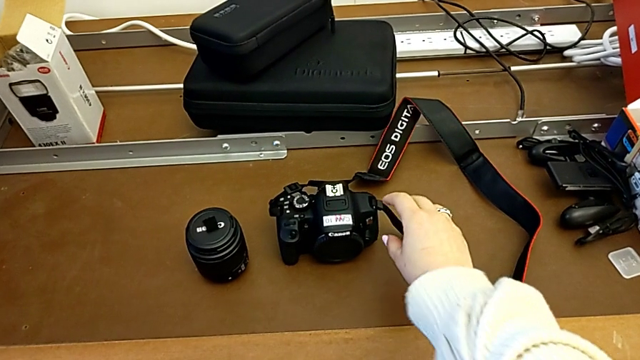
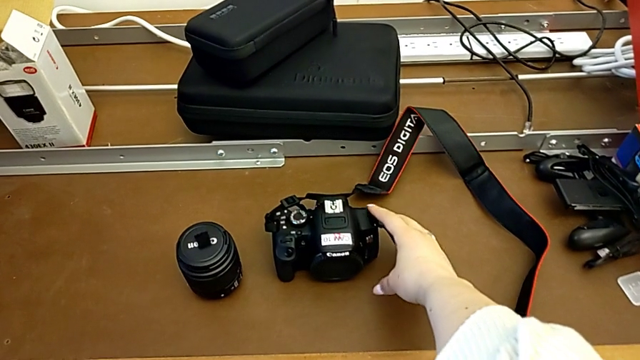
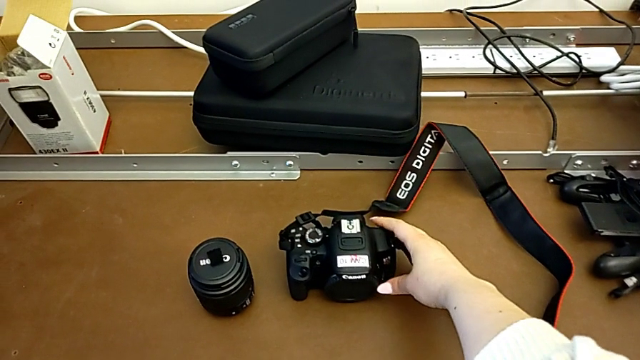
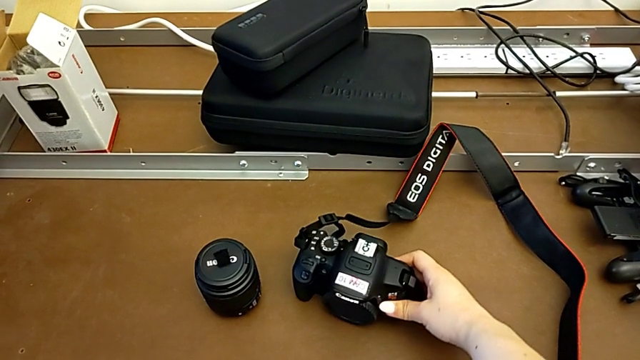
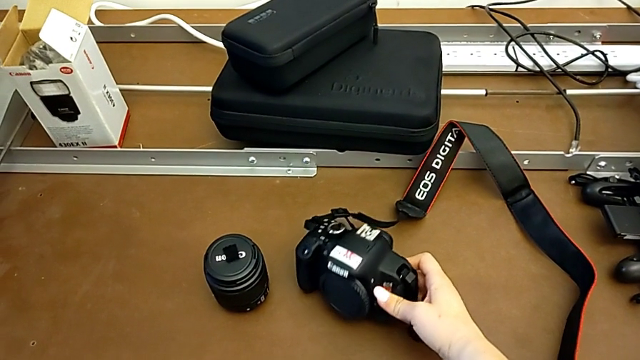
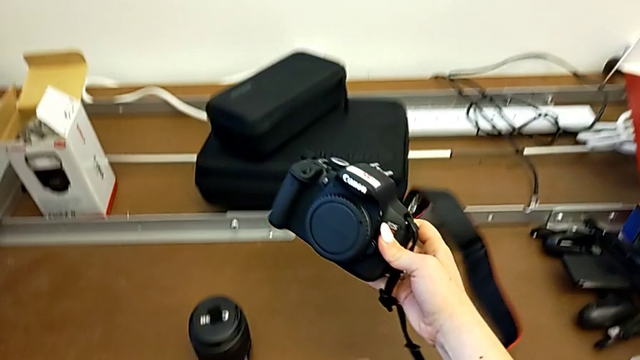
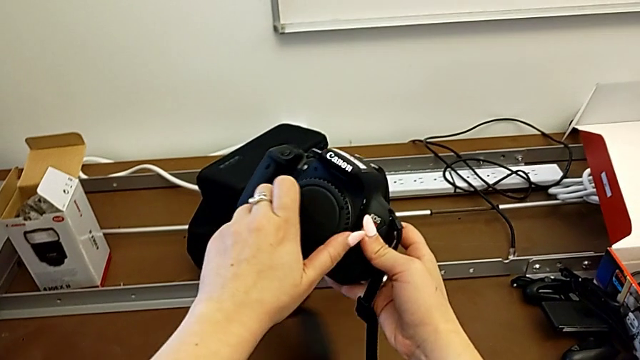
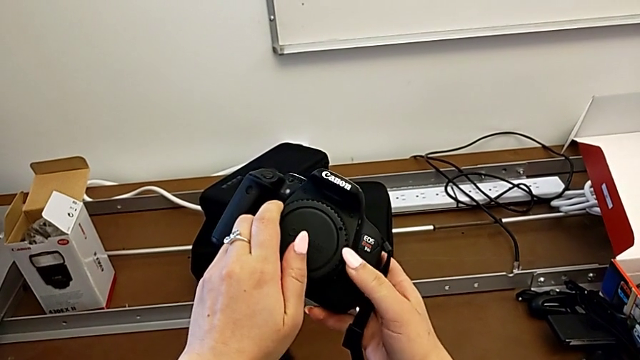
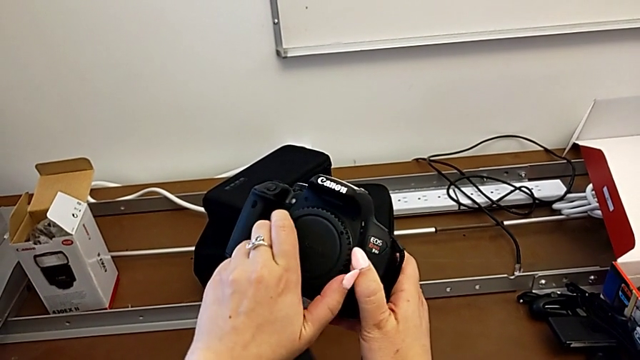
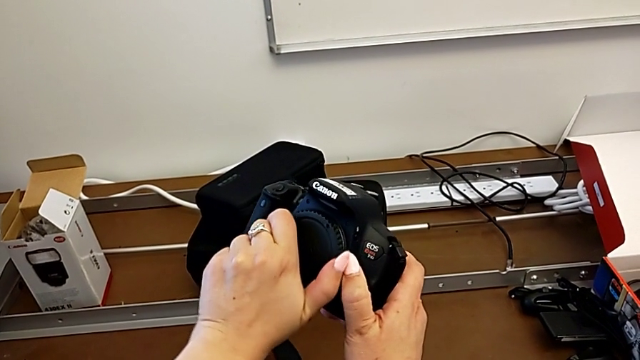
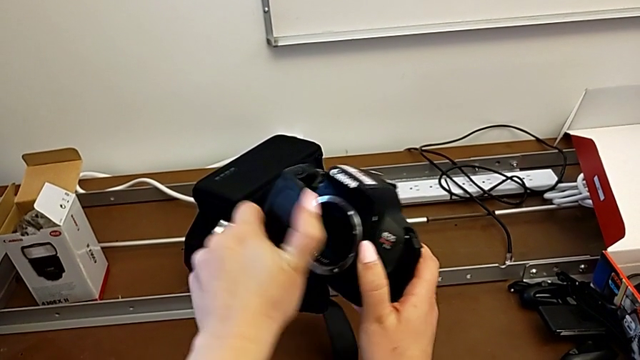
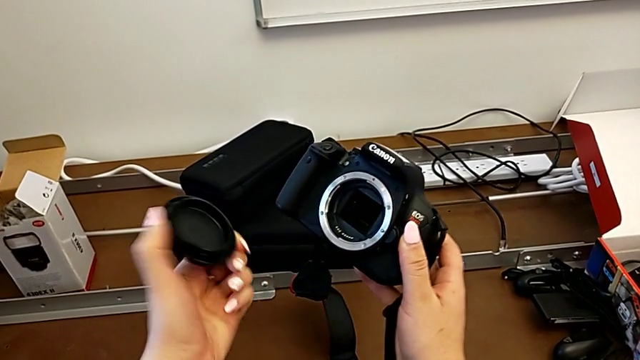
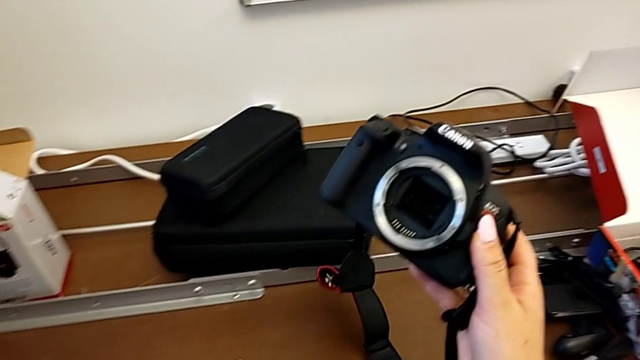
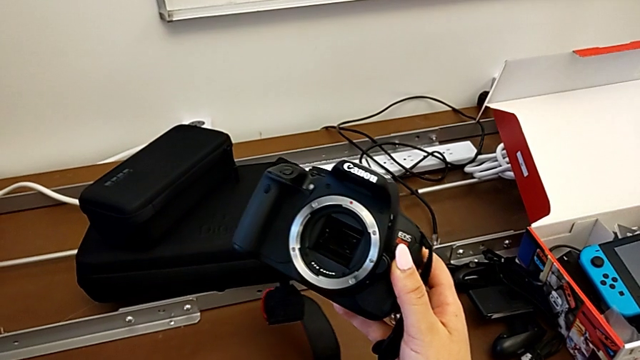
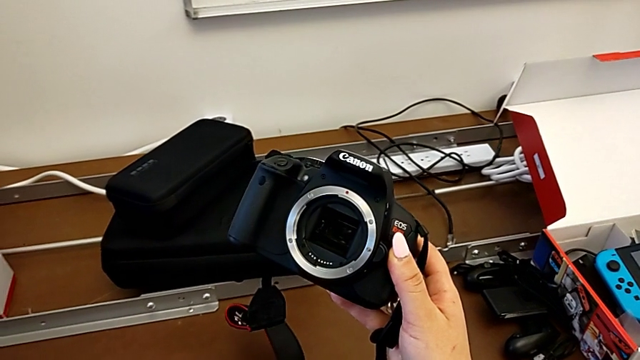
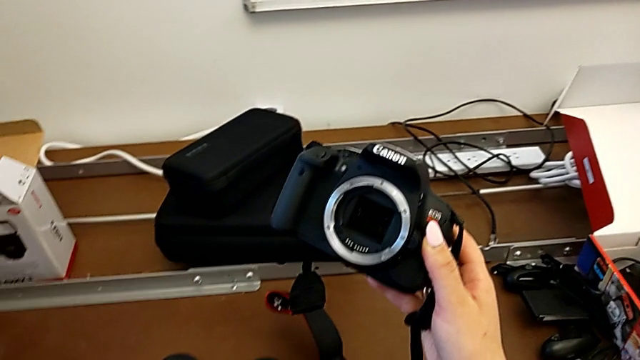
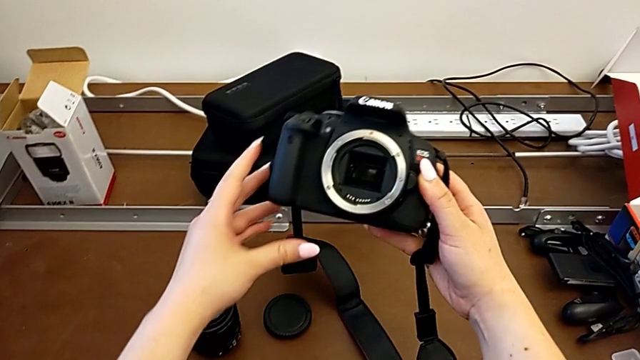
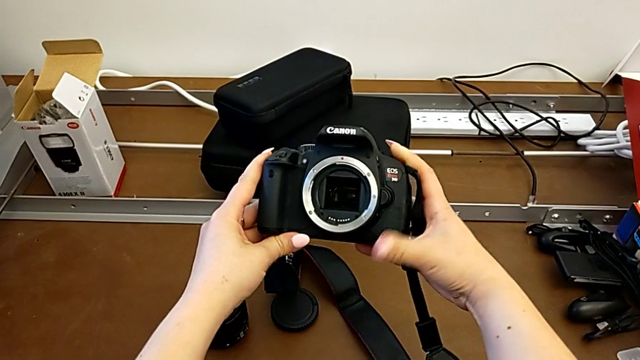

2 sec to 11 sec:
The camera wearer detaches the lens. They grab the DSLR, lift it, rotate the lens, withdraw it and hold the DSLR.

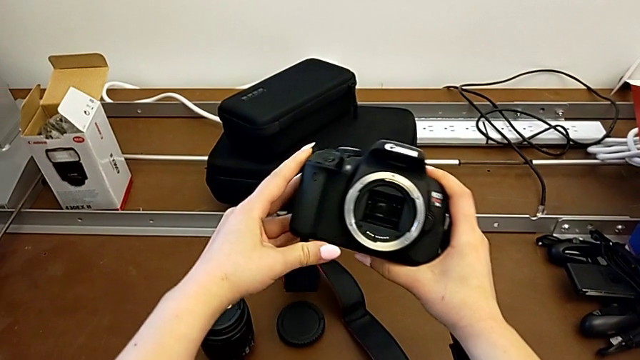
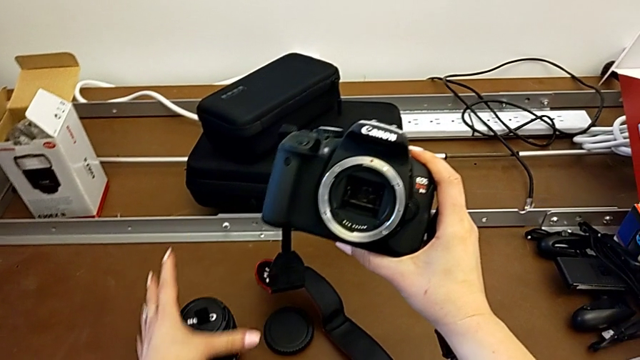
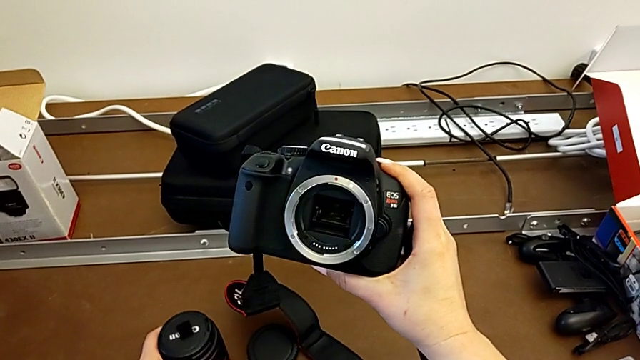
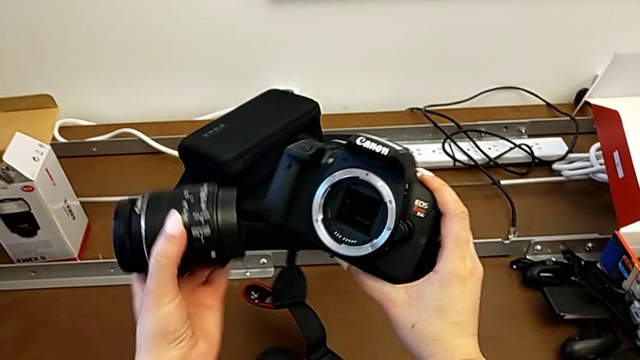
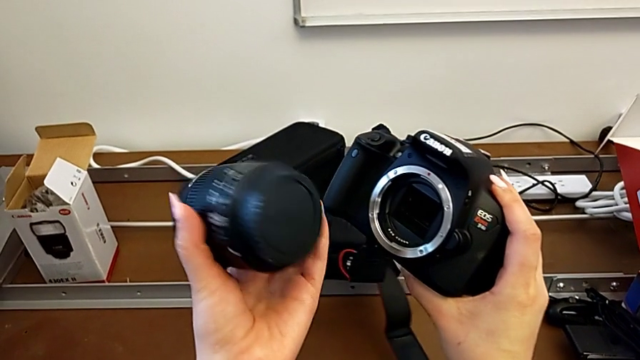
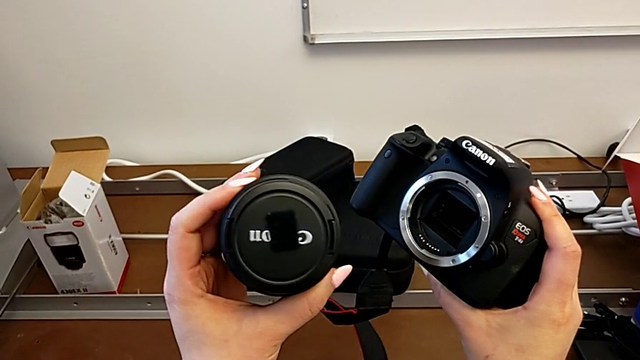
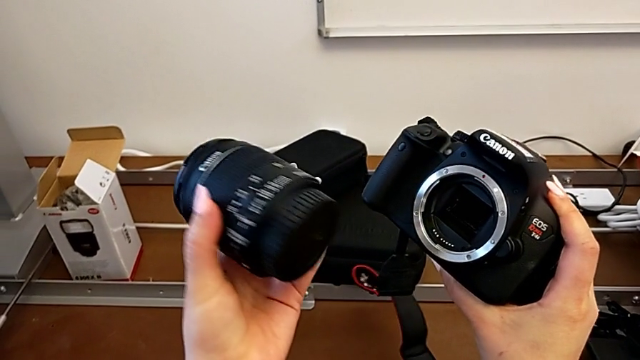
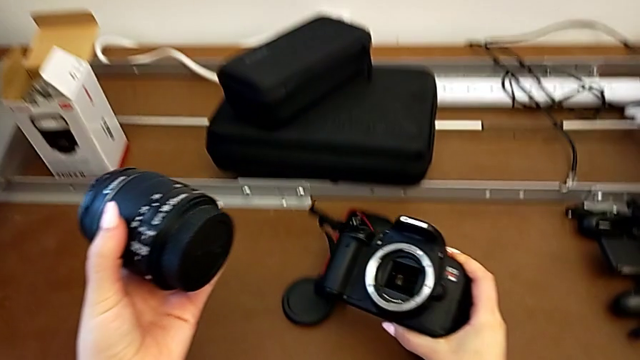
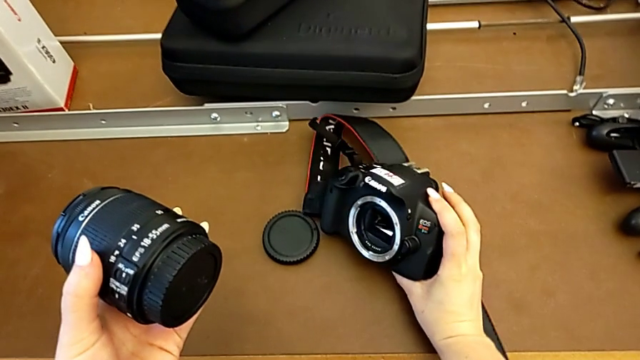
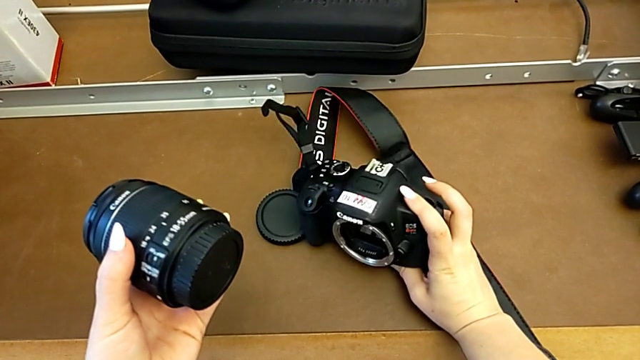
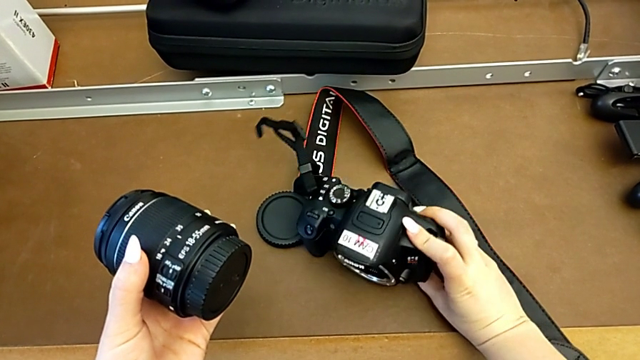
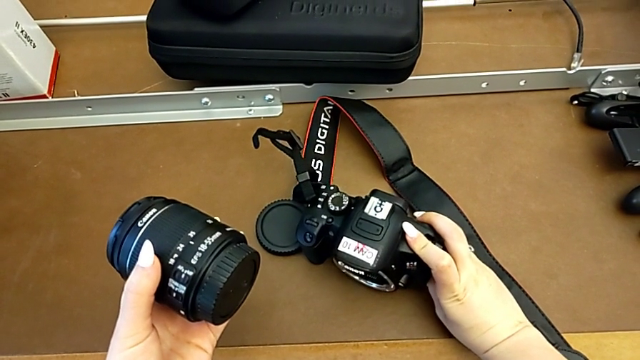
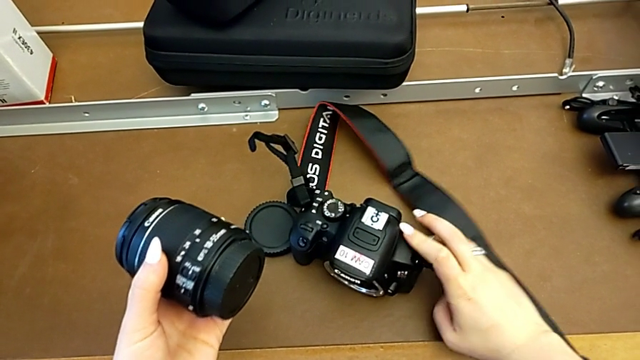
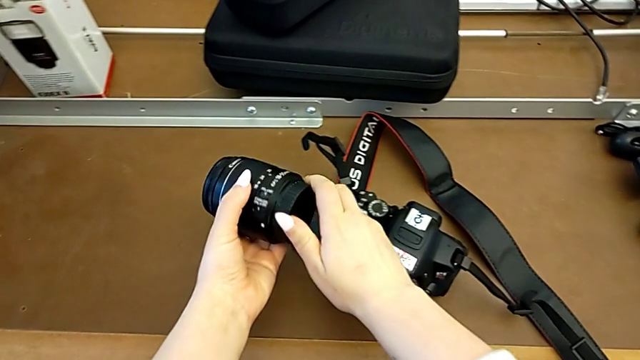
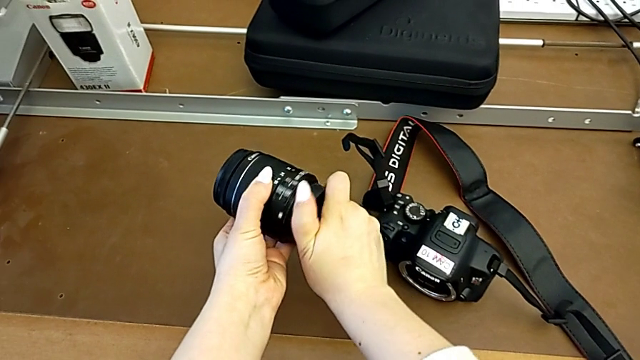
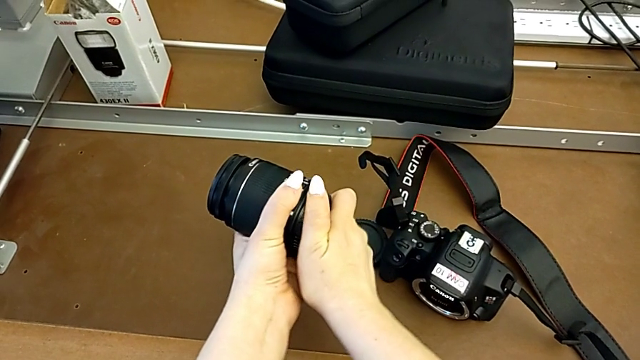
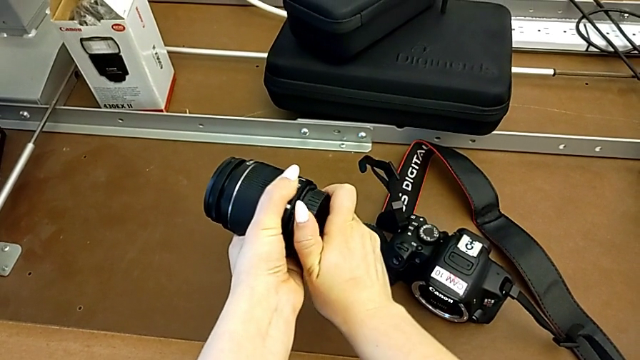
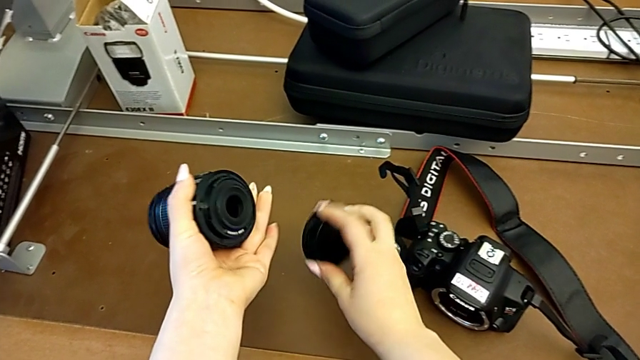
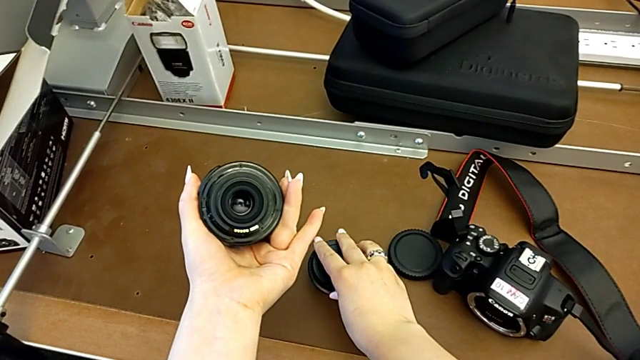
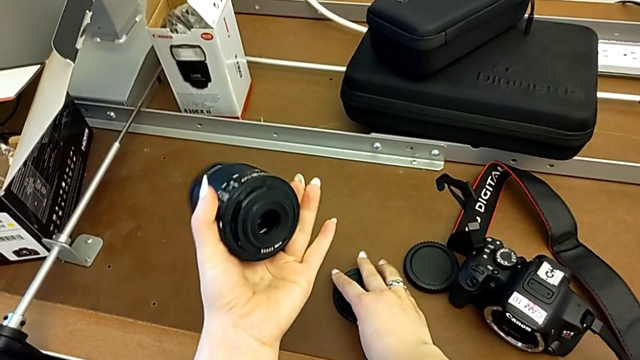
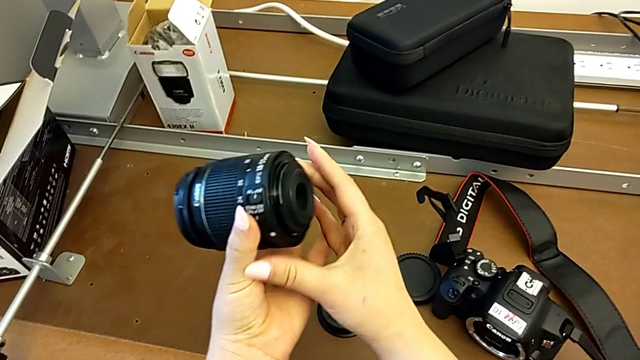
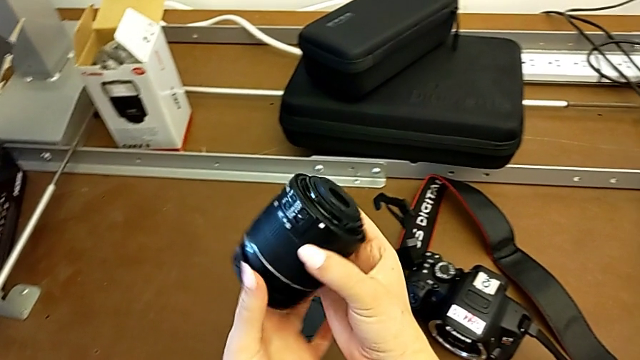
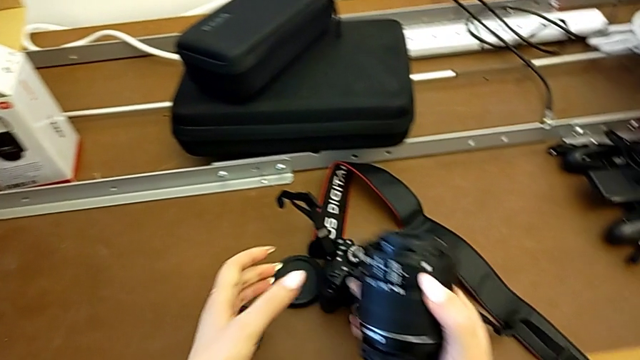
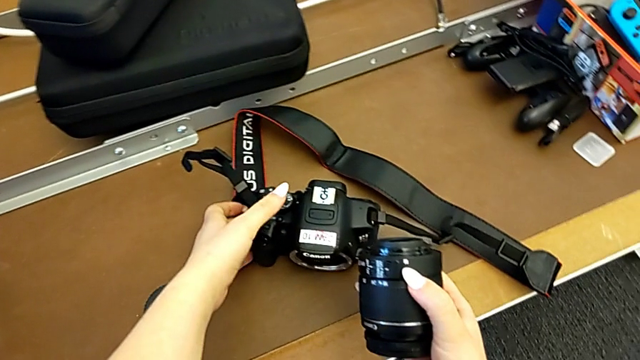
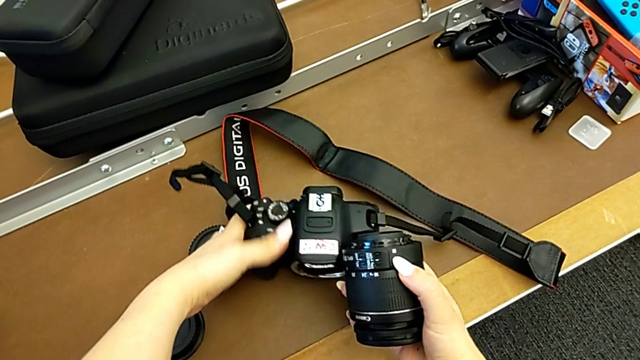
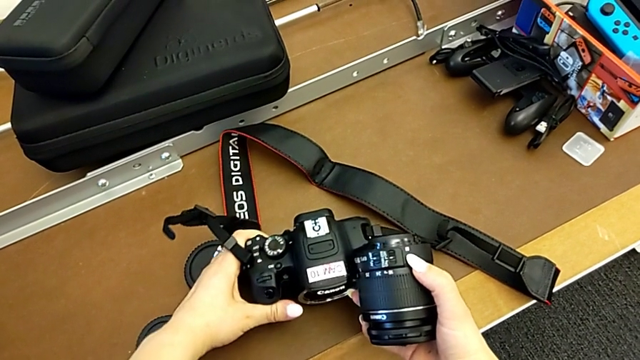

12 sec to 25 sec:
The camera wearer is attaching the lens. They grab the lens, inspect it with the left hand, place the DSLR with the right hand, withdraw the lens cover, place it, hold the lens, grab the DSLR and lift it.
